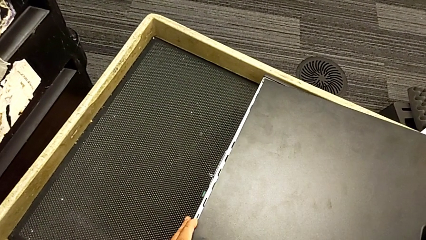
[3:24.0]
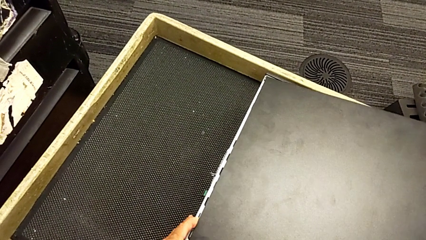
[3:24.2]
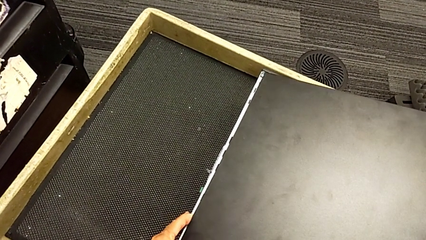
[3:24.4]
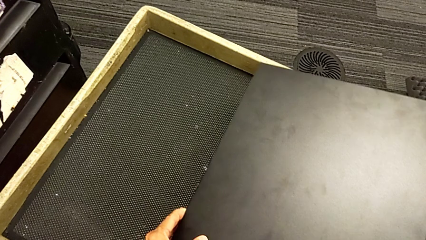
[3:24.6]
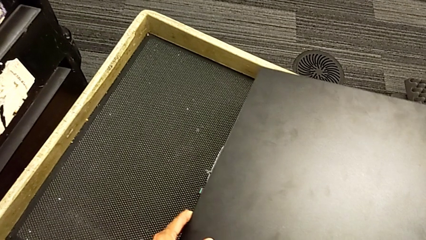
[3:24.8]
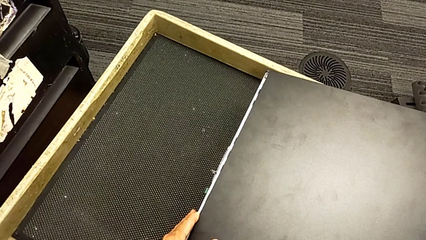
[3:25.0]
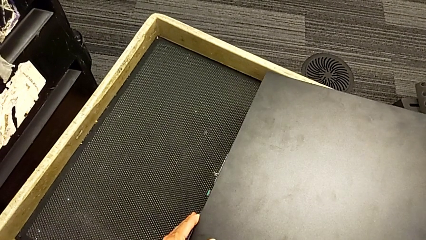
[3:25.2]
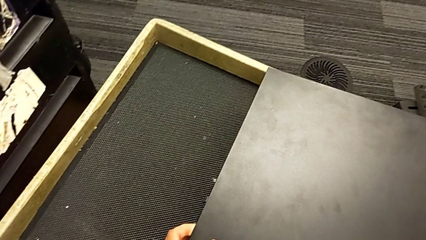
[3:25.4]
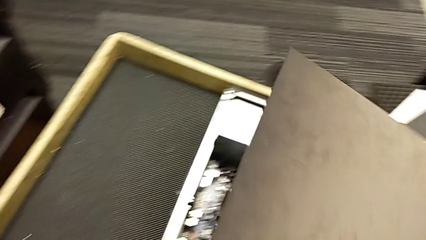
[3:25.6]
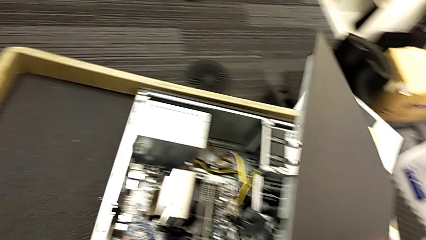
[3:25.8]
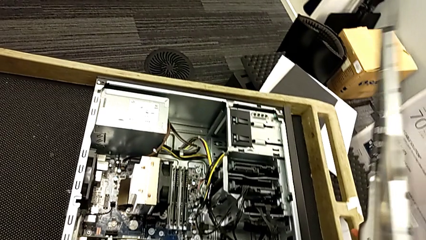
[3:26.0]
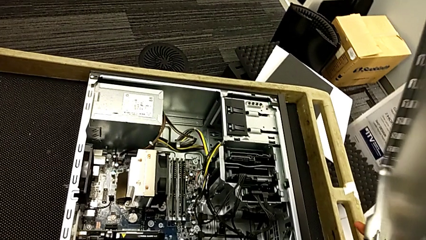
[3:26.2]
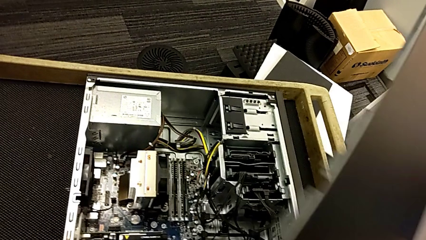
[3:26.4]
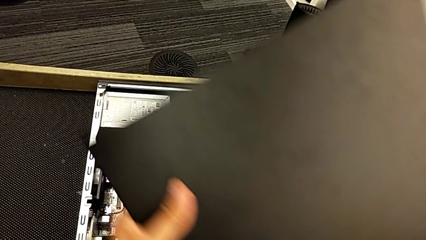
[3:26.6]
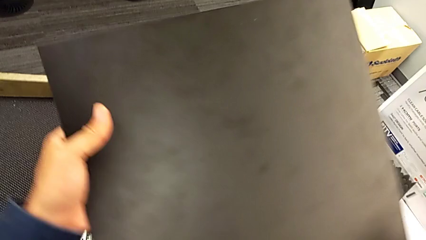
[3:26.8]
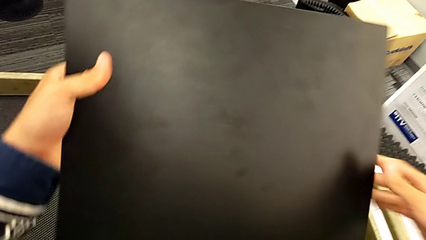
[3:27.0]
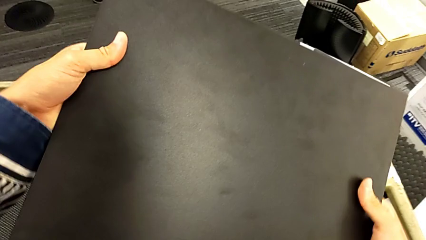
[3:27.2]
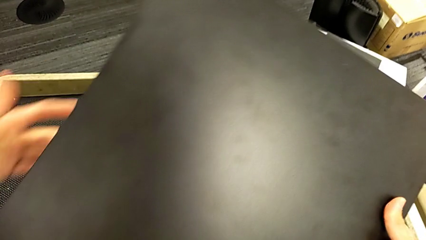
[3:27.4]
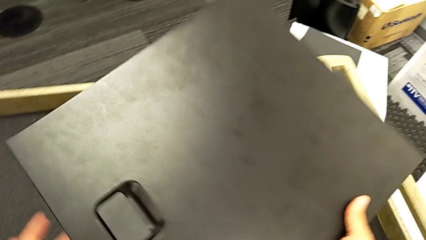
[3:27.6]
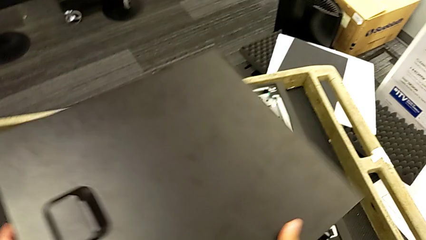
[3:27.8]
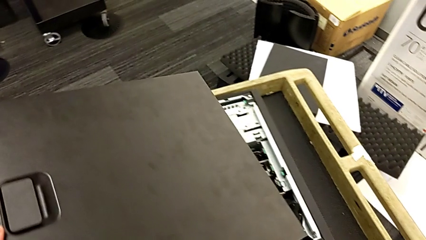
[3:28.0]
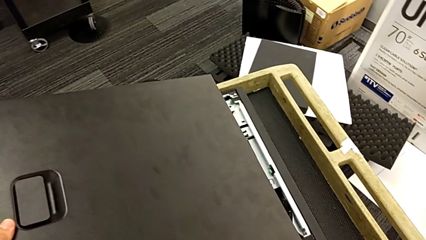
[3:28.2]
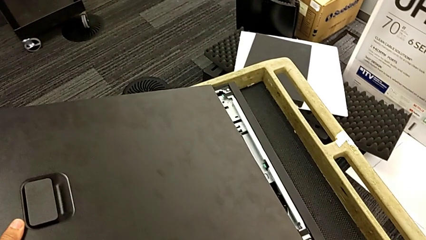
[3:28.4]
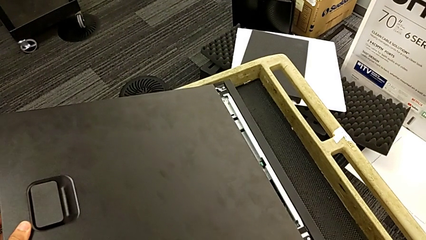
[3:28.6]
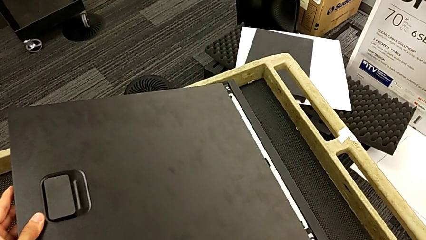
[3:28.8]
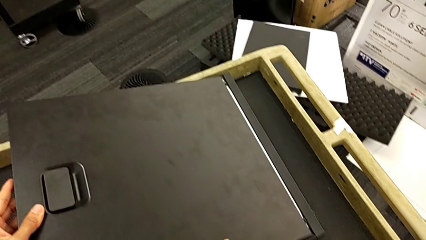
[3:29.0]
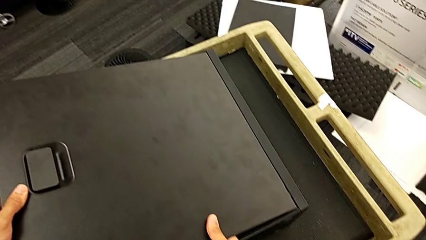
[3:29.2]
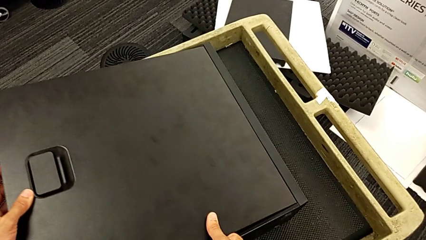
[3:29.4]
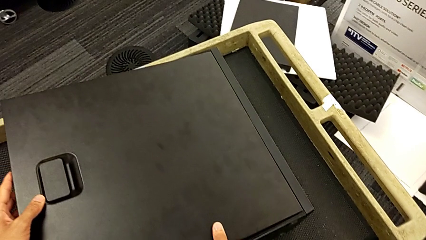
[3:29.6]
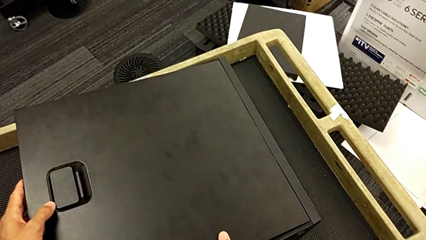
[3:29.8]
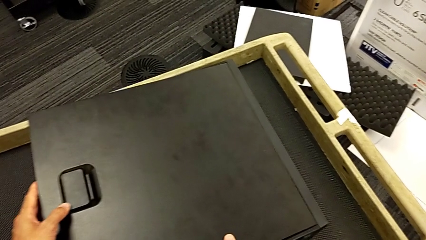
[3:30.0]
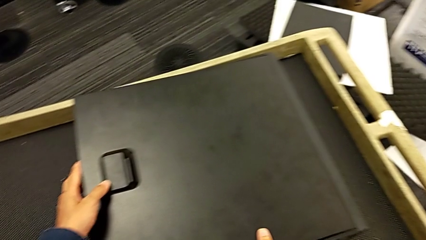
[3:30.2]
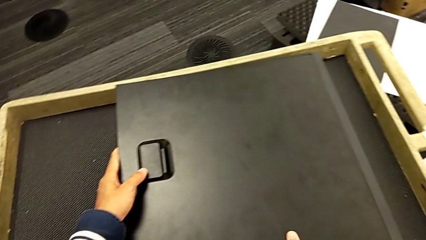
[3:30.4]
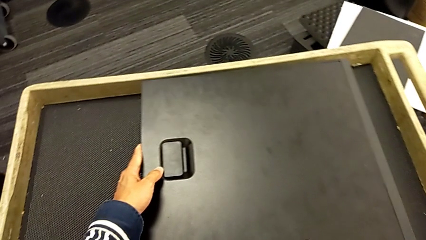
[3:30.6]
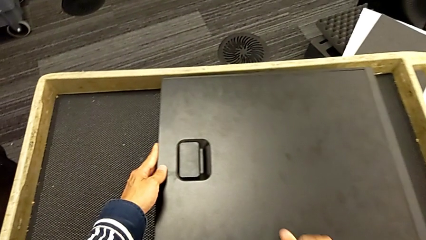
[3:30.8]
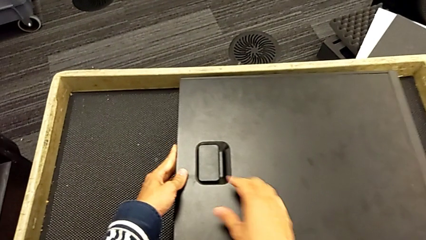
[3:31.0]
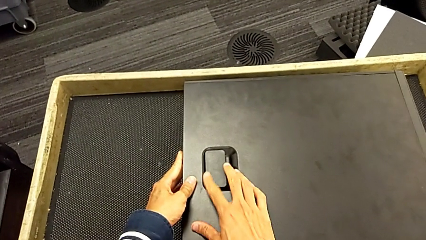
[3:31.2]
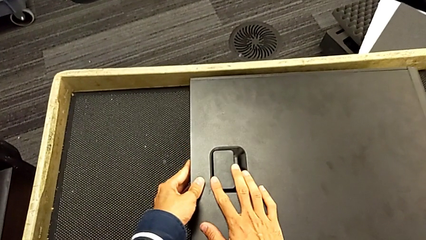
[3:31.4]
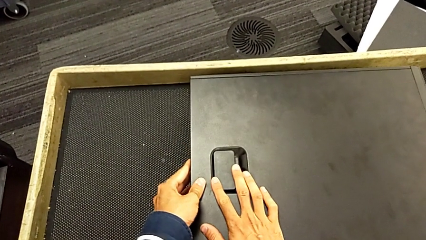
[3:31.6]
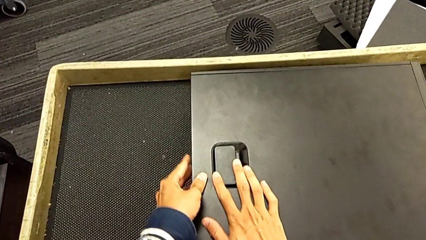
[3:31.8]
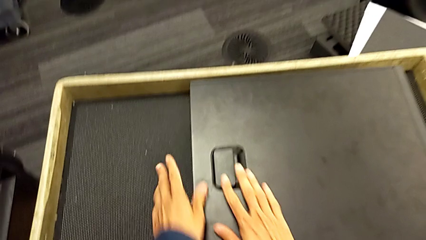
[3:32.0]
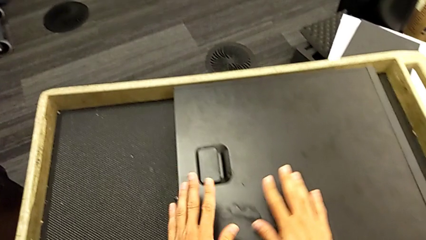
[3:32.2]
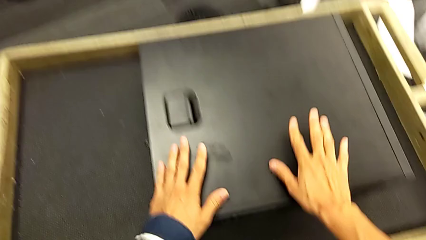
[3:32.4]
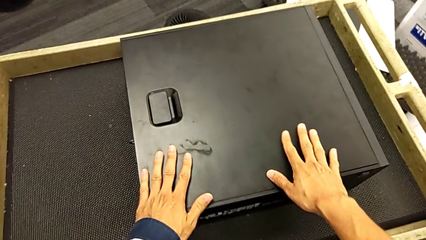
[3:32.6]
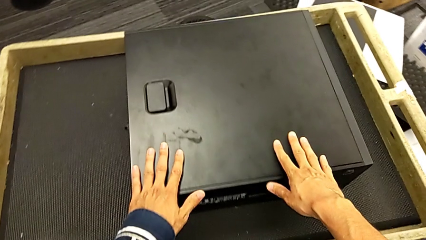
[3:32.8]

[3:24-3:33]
The camera wearer is inserting the cover of the computer tower. They wrongly insert the cover, rotate it, insert it and close it.
